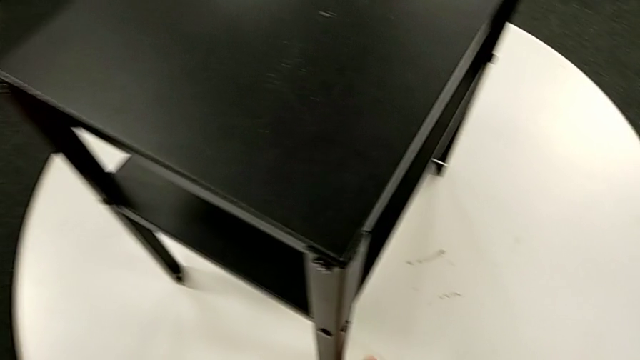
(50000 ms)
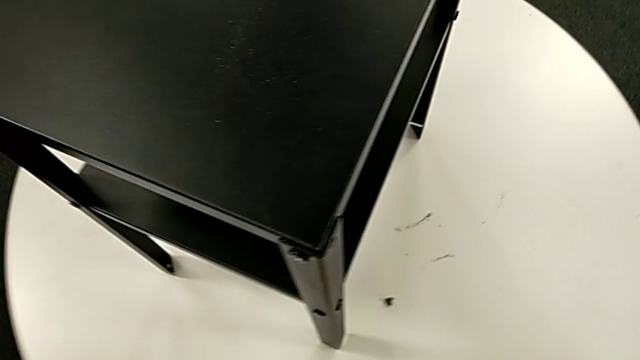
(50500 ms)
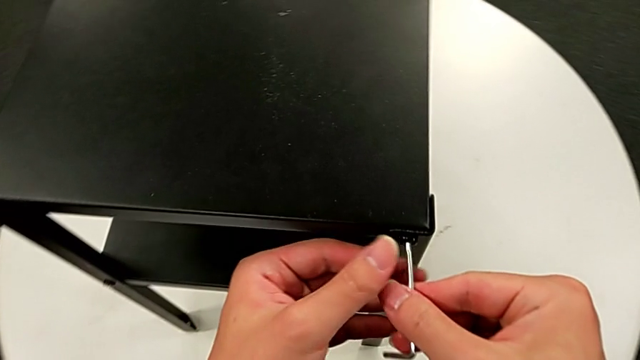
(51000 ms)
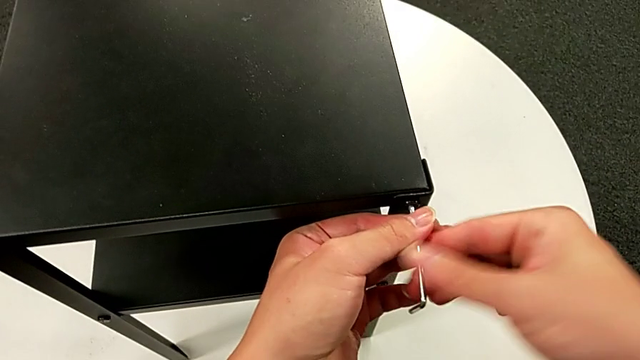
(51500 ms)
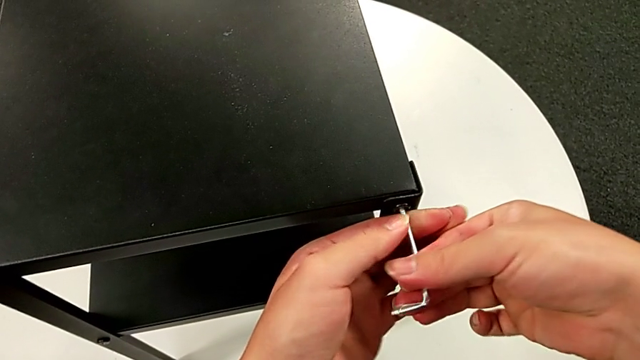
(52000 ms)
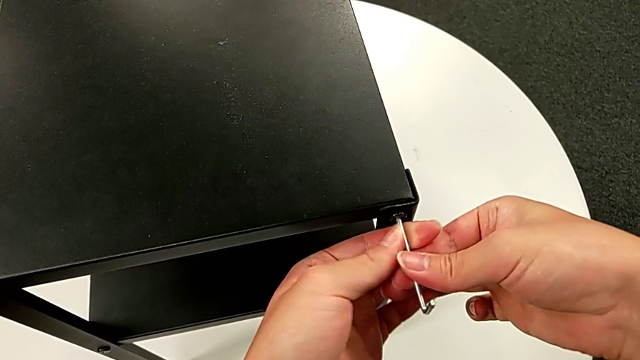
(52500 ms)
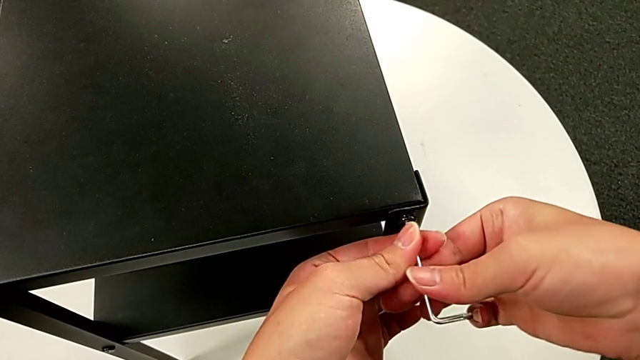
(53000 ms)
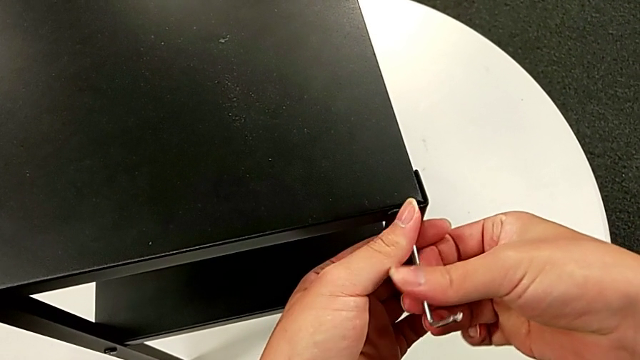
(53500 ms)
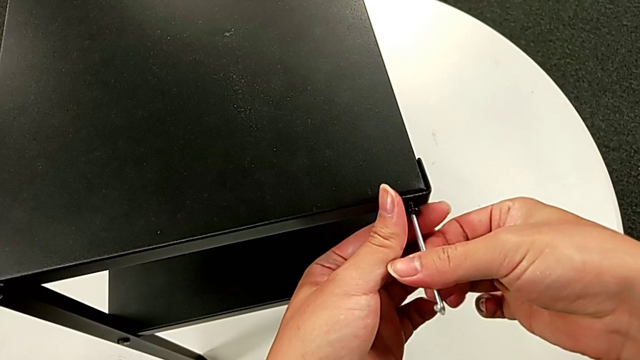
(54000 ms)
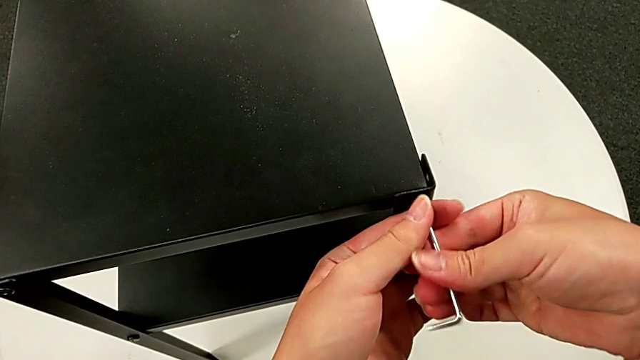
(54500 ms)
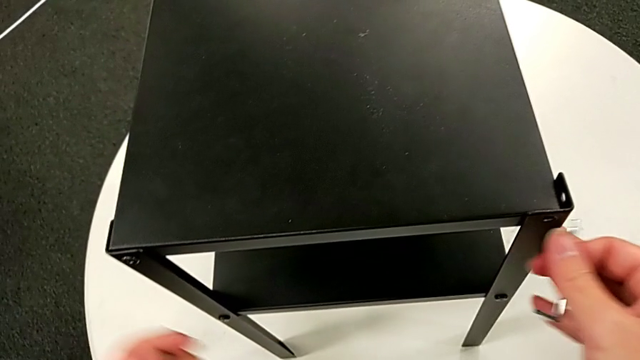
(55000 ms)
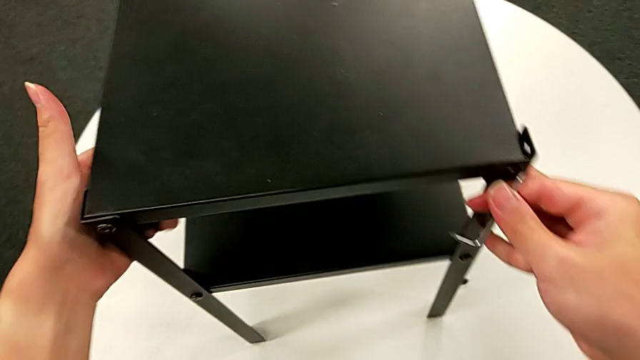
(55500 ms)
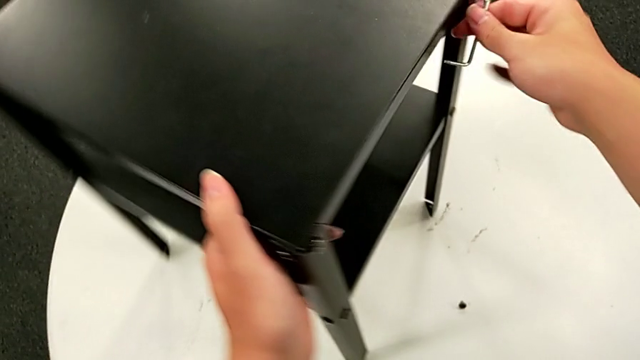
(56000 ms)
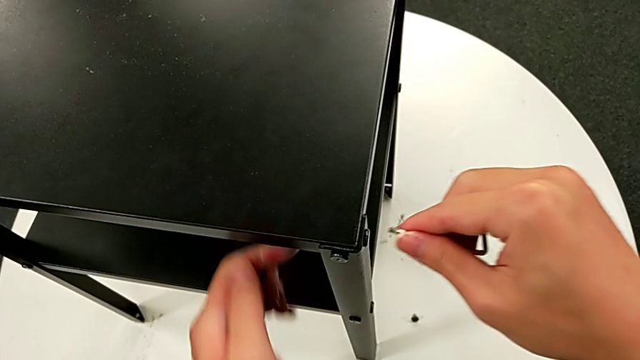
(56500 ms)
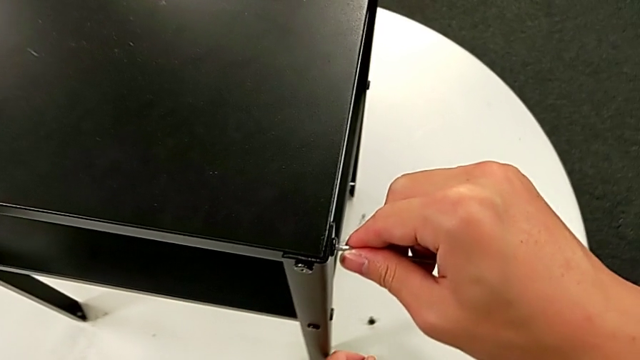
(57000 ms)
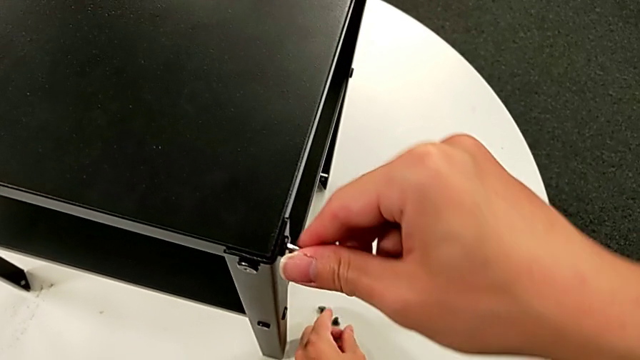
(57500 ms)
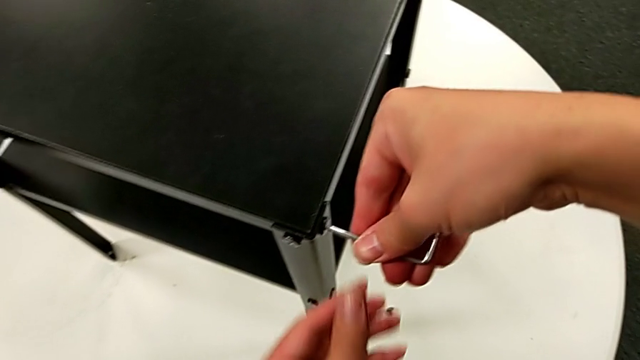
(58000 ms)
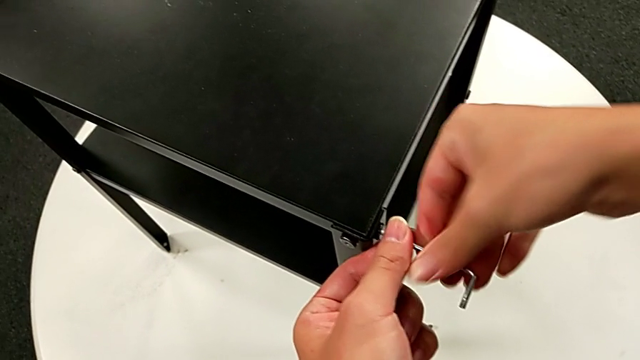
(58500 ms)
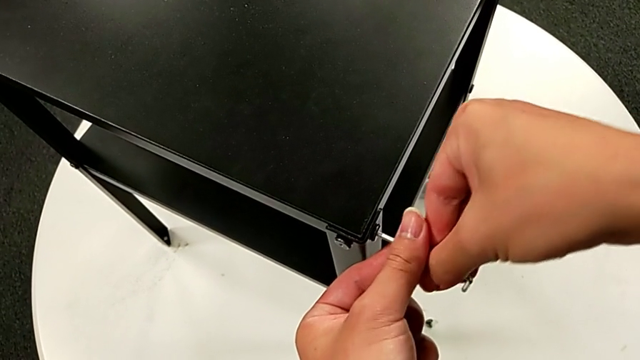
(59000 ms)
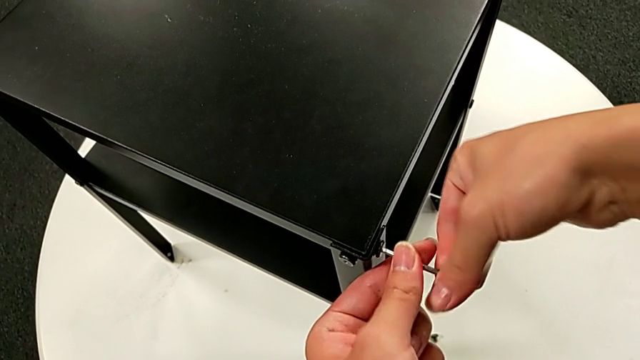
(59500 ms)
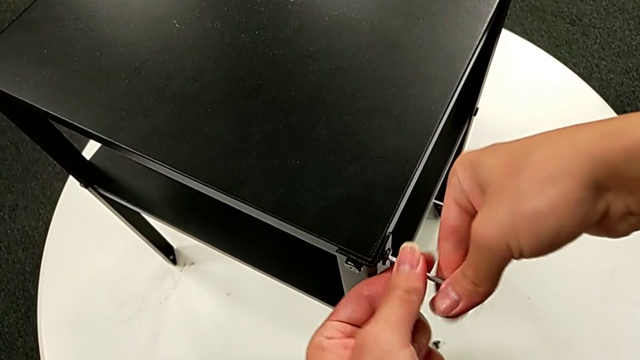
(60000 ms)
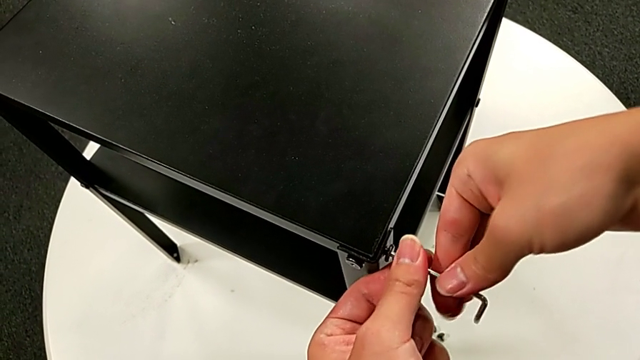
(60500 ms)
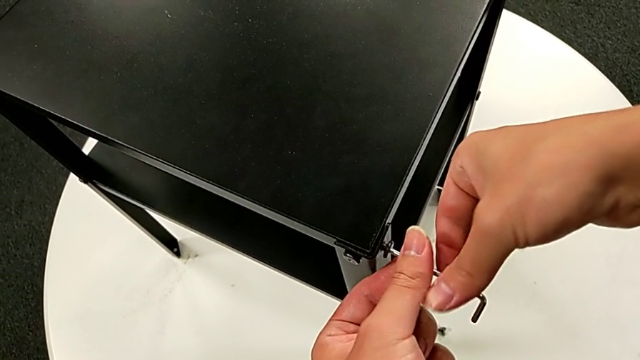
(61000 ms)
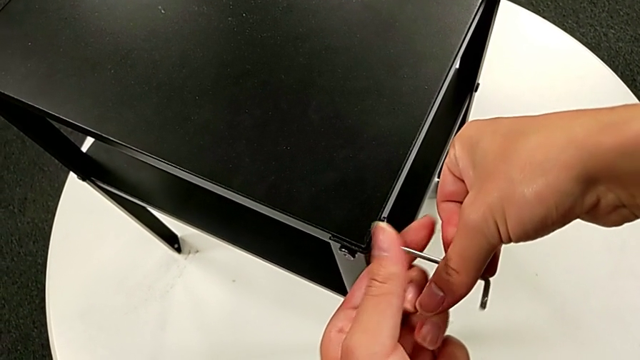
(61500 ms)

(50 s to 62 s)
The camera wearer is disassembling the top table. They place the hex socket head, insert the Allen wrench, unscrew the hex socket head, disassemble it, withdraw the Allen wrench, grab the nightstand, rotate it, insert the Allen wrench, unscrew the hex socket head, disassemble it and withdraw the Allen wrench.

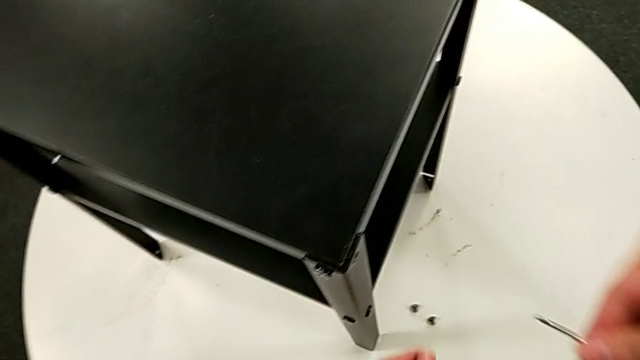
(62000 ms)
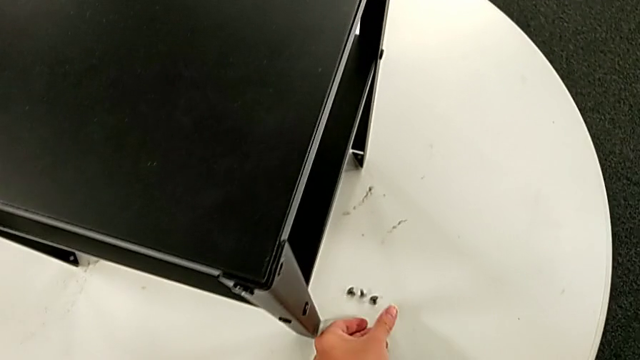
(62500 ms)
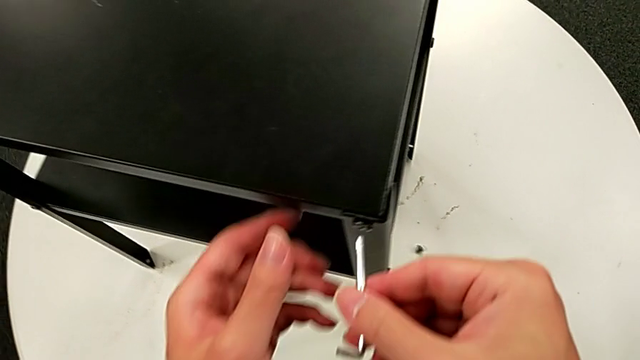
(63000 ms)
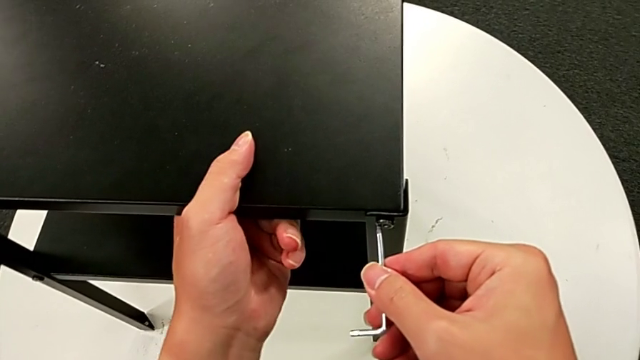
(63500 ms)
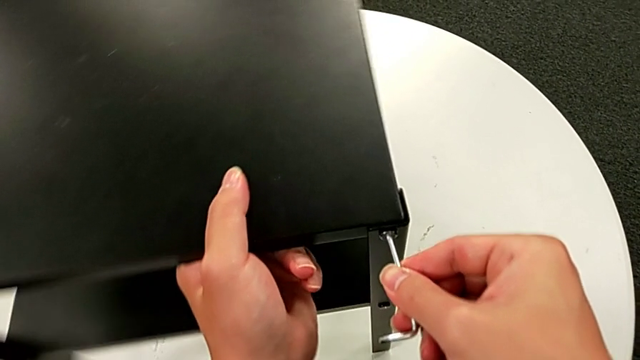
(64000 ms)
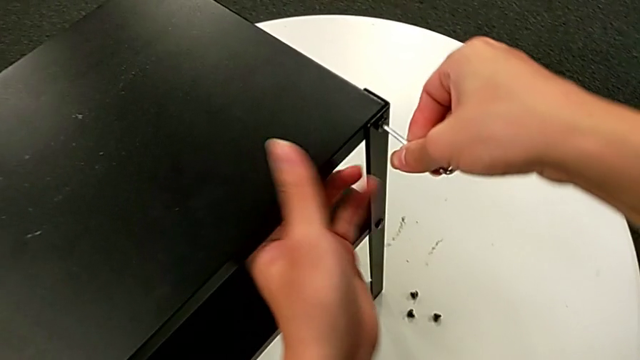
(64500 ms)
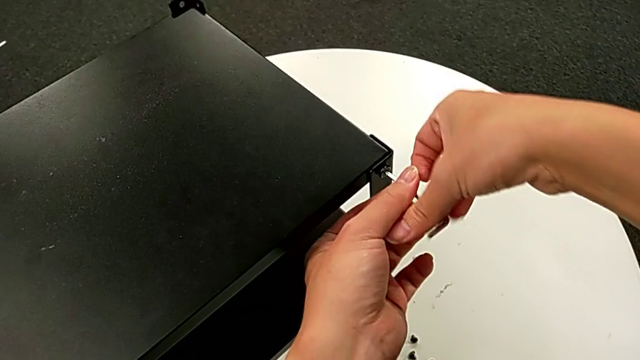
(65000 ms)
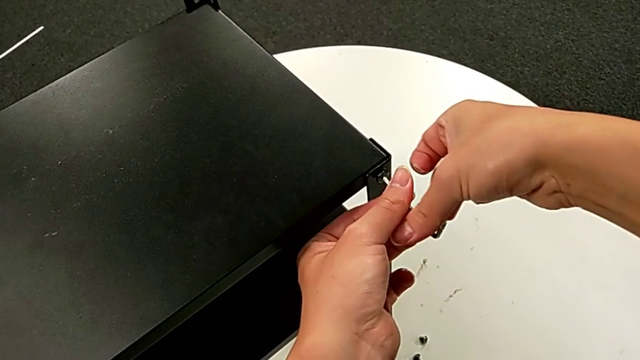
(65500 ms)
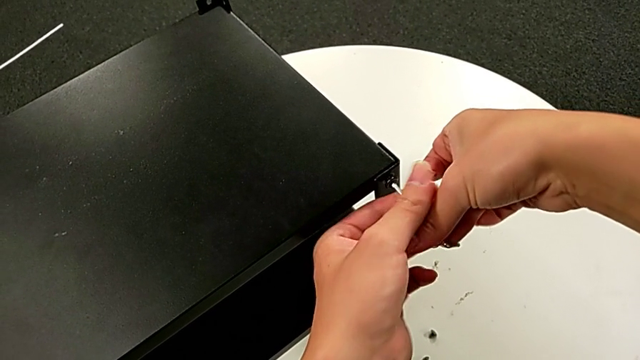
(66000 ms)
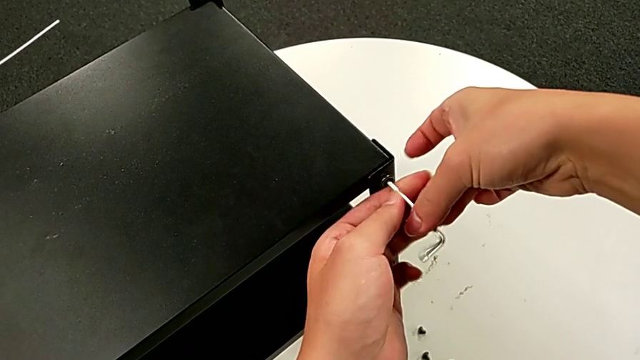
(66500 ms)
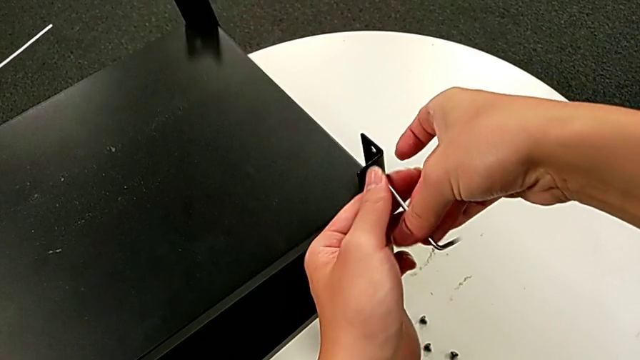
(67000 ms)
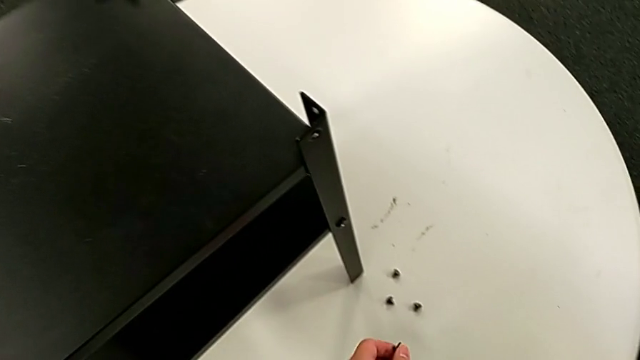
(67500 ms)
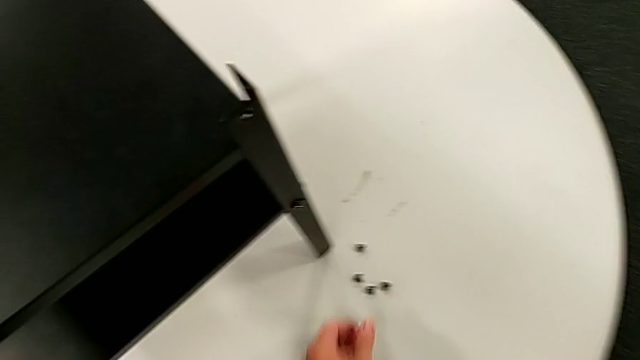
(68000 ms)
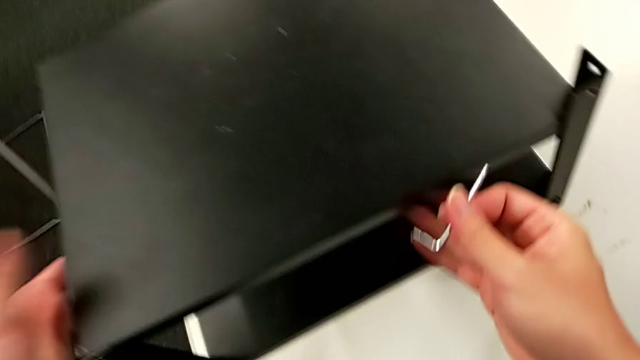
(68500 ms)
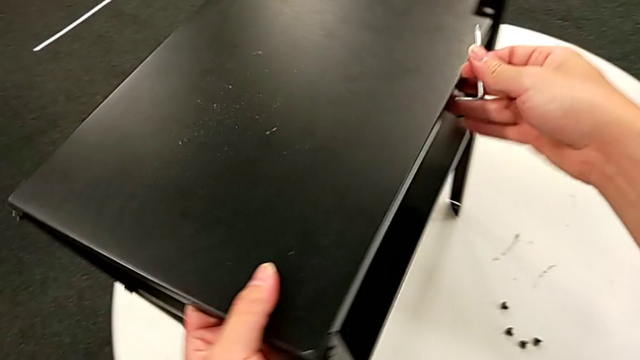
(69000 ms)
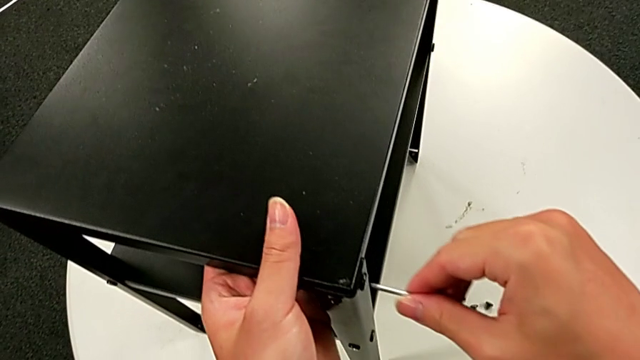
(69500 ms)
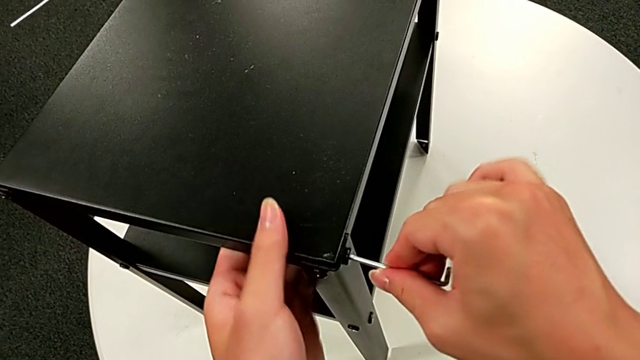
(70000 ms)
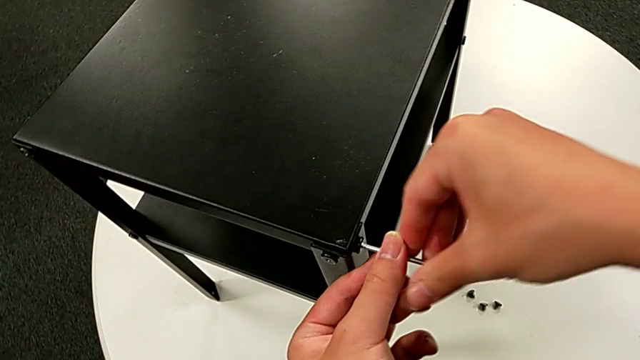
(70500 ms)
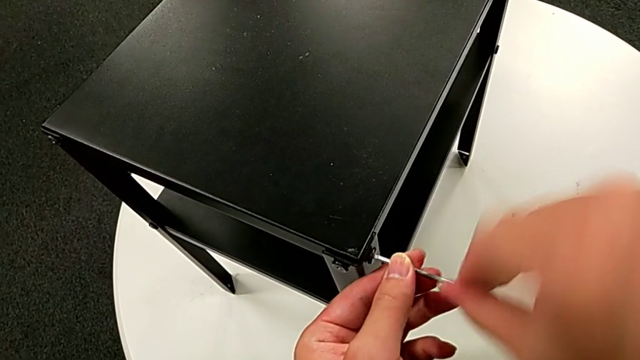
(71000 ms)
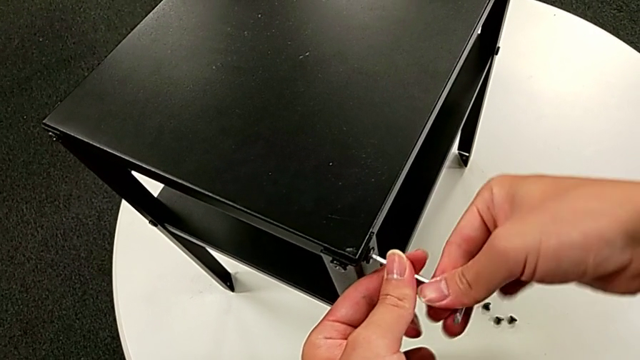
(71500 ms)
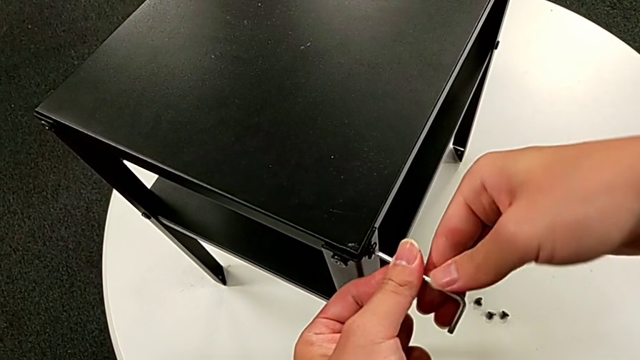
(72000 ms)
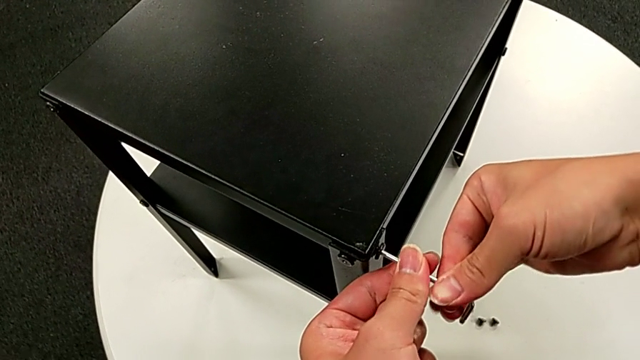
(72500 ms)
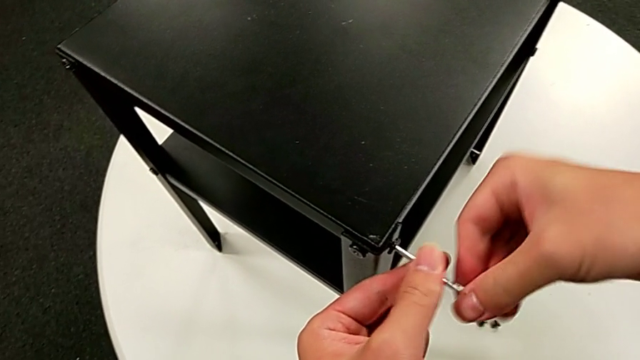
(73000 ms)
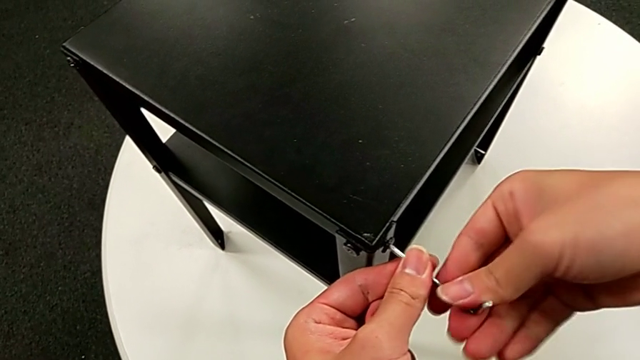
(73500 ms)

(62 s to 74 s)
The camera wearer is disassembling the top table. They place the hex socket head, grab the nightstand, insert the hex socket head, rotate the nightstand, unscrew the hex socket head, disassemble it, withdraw the Allen wrench, place the hex socket head, grab the nightstand, rotate it, insert the Allen wrench and begin to unscrew the hex socket head.
